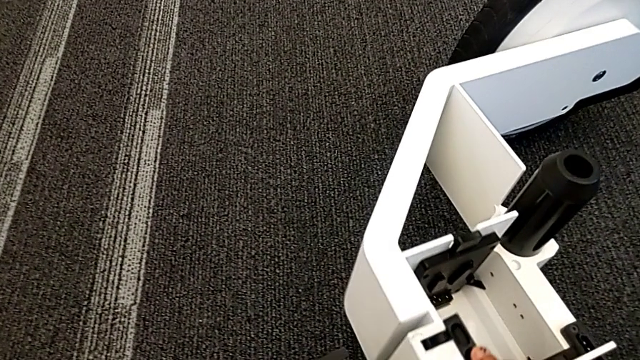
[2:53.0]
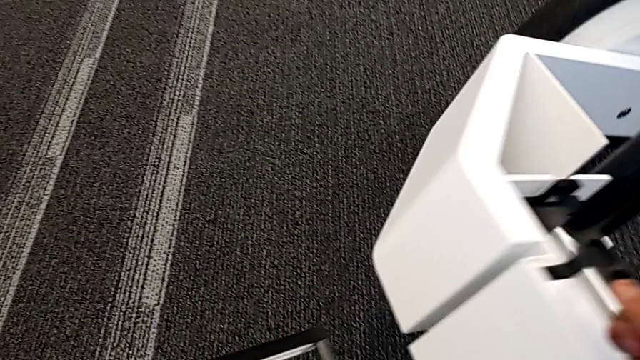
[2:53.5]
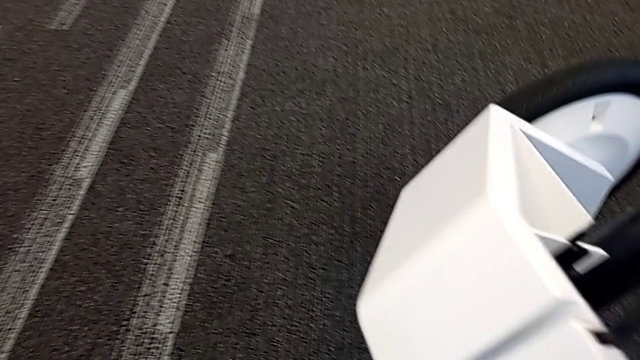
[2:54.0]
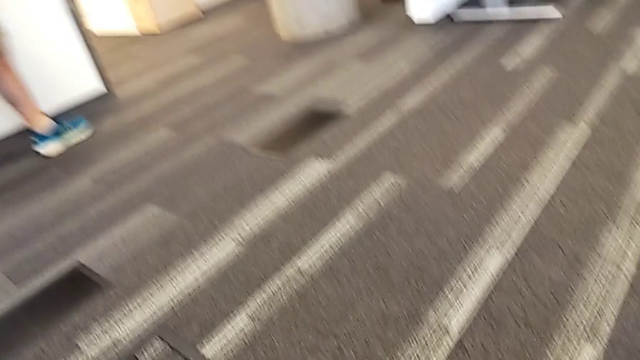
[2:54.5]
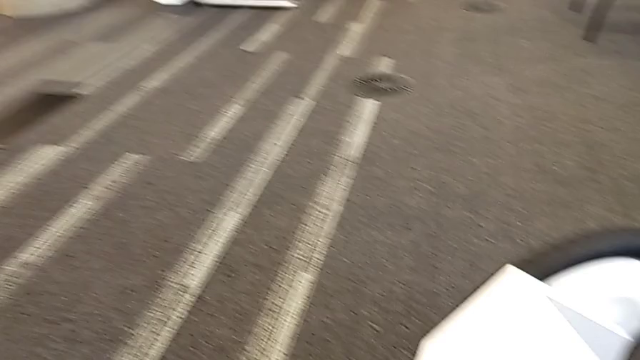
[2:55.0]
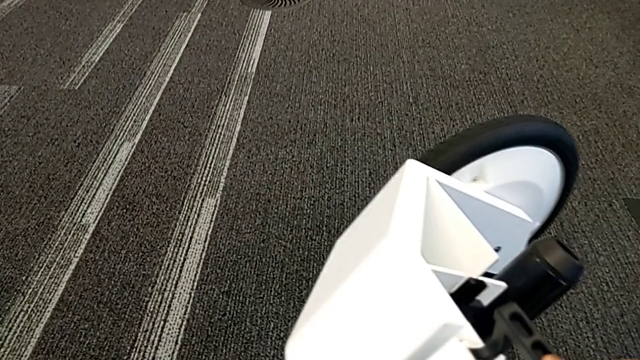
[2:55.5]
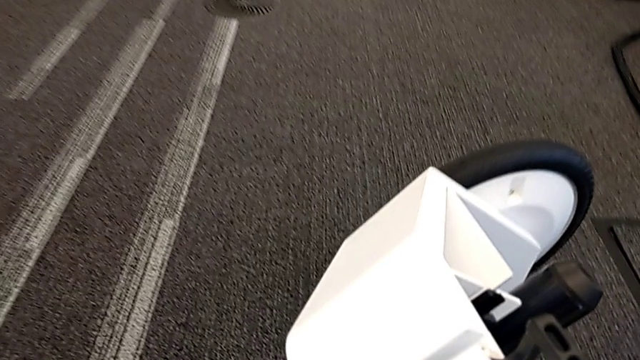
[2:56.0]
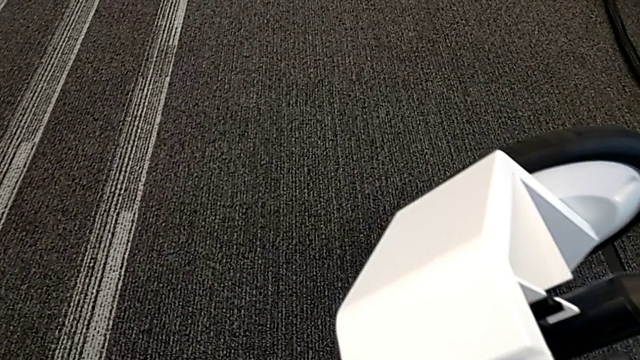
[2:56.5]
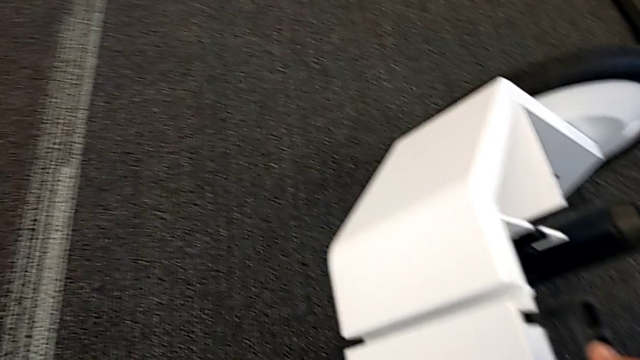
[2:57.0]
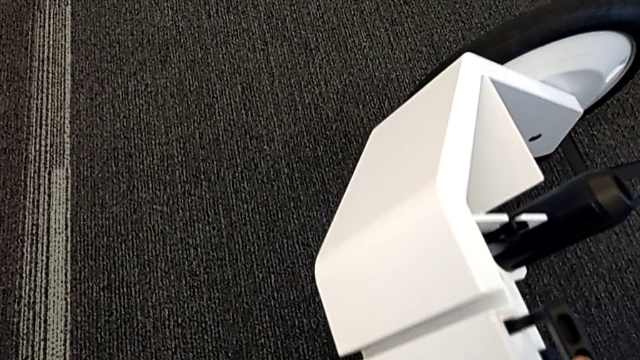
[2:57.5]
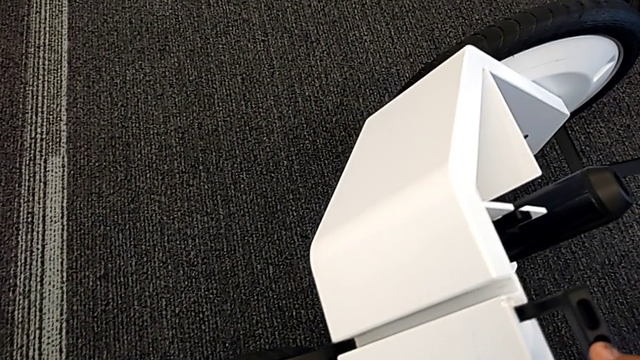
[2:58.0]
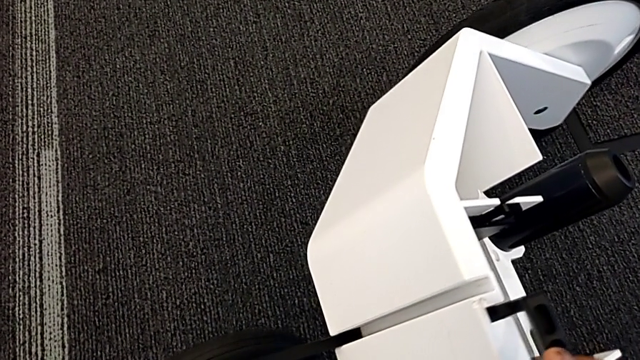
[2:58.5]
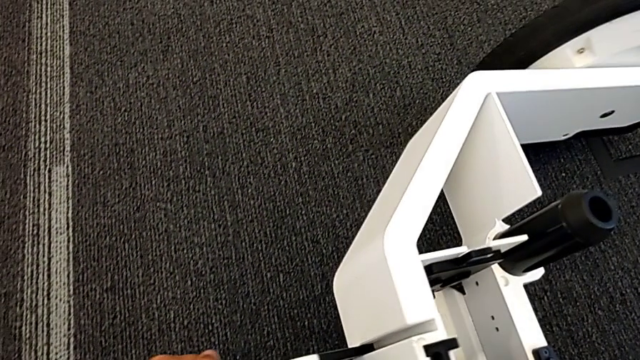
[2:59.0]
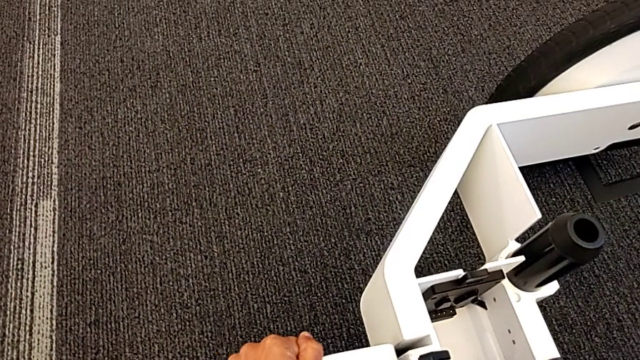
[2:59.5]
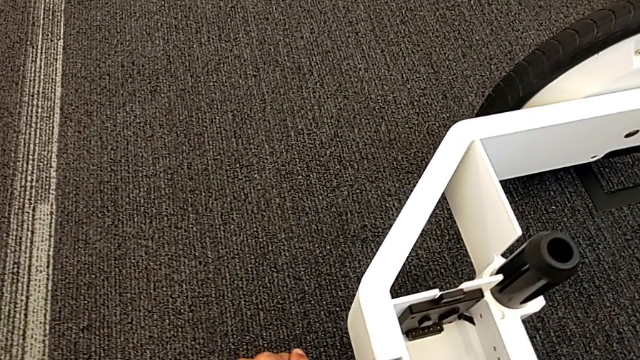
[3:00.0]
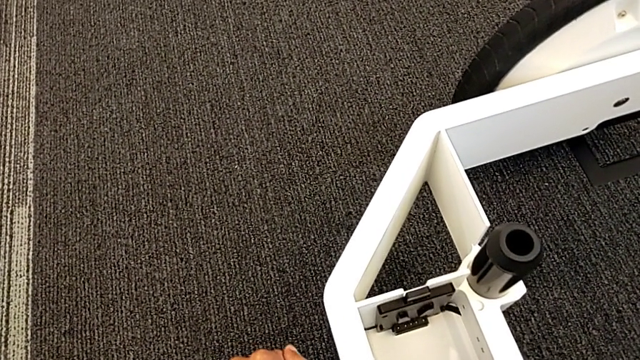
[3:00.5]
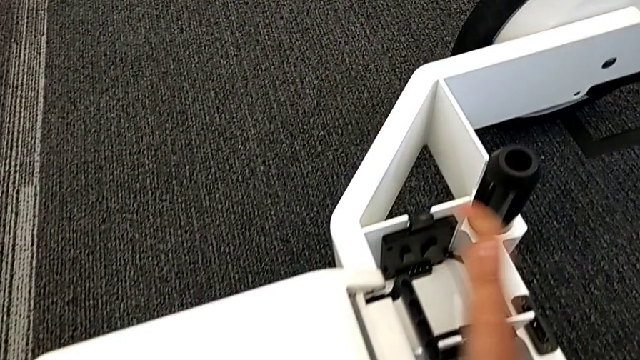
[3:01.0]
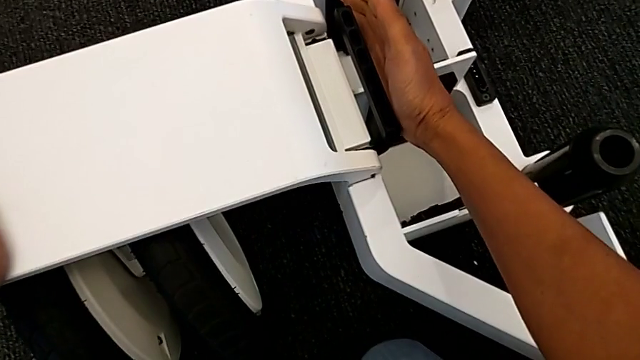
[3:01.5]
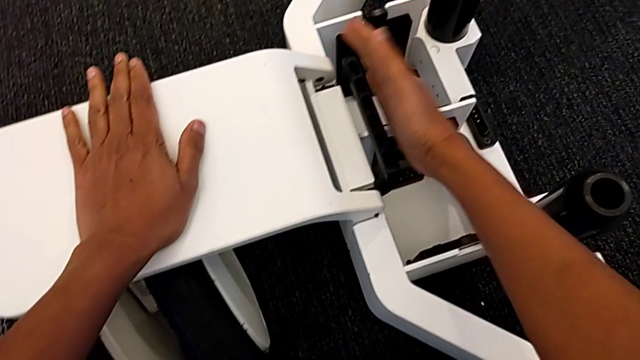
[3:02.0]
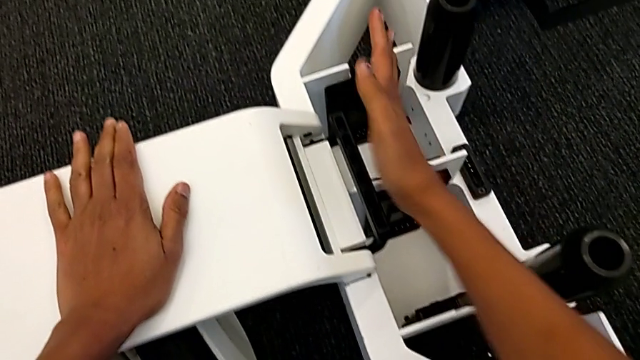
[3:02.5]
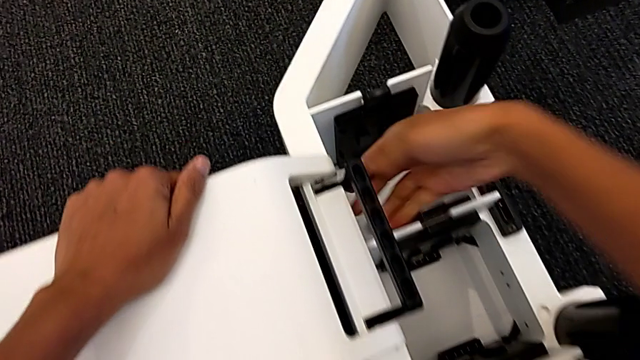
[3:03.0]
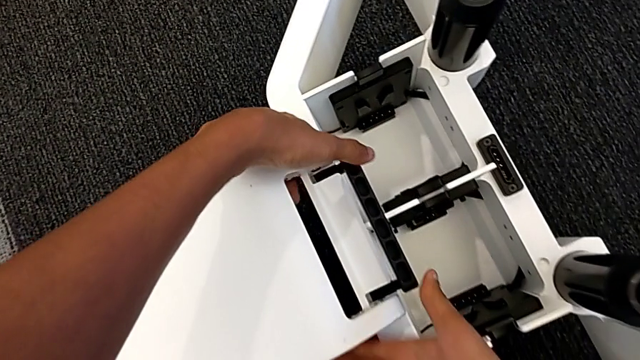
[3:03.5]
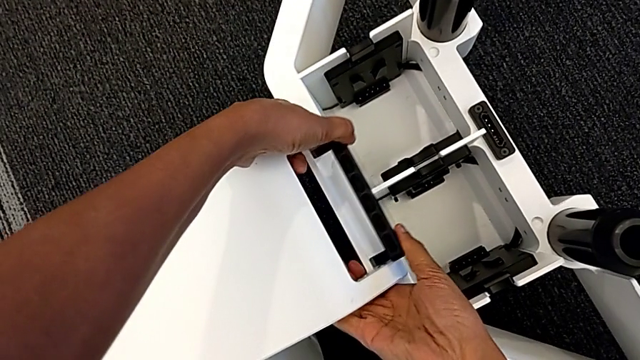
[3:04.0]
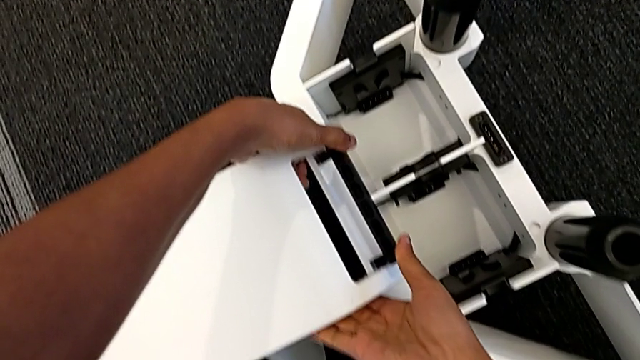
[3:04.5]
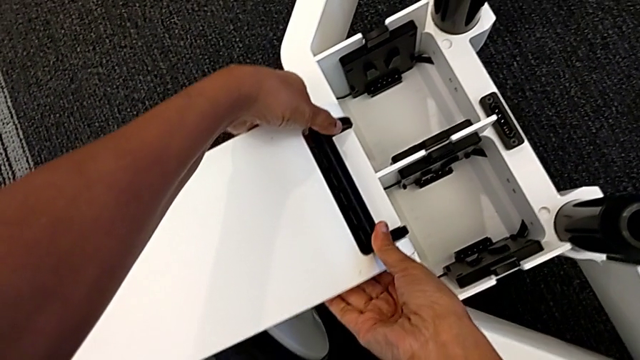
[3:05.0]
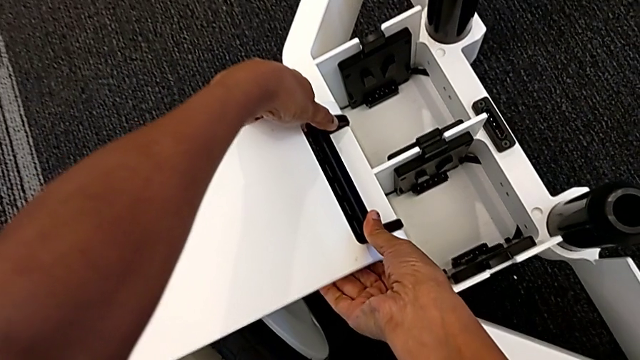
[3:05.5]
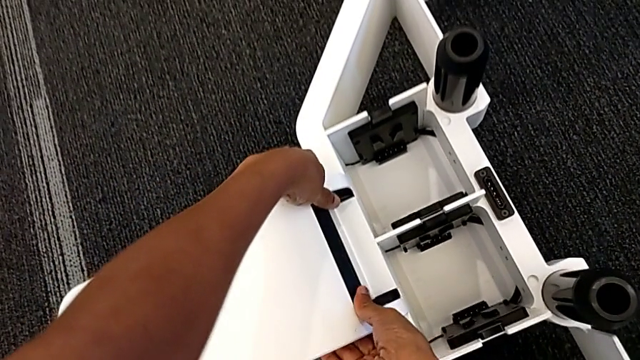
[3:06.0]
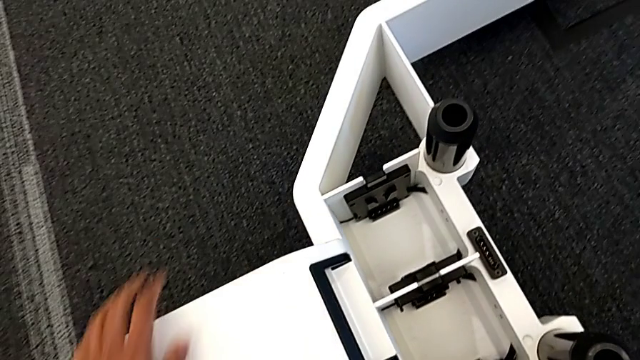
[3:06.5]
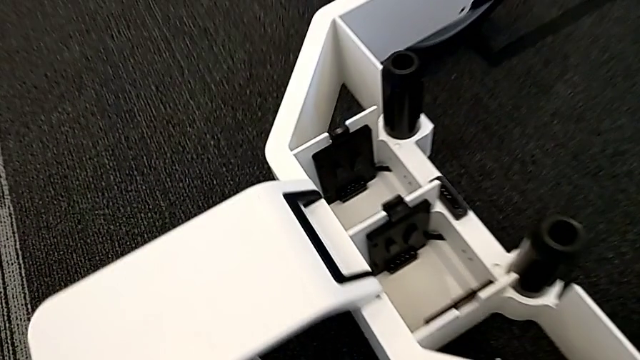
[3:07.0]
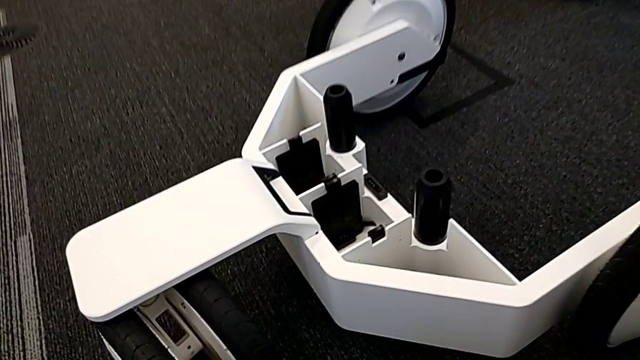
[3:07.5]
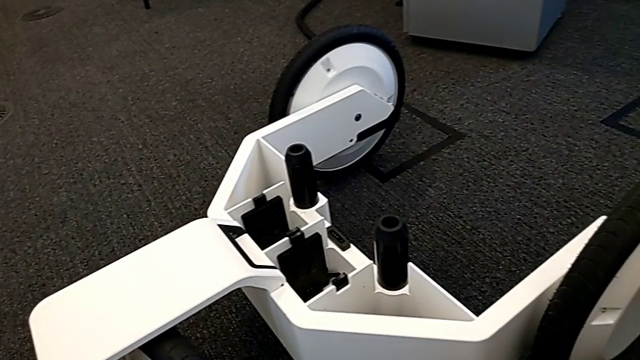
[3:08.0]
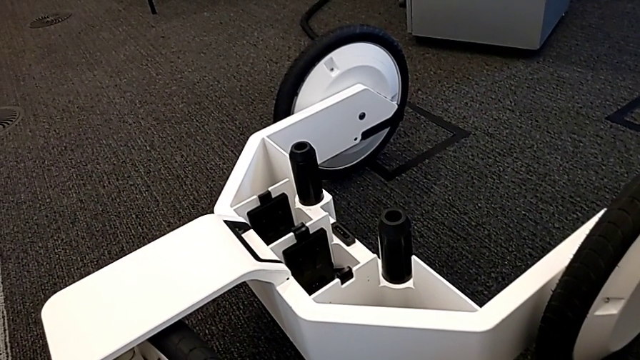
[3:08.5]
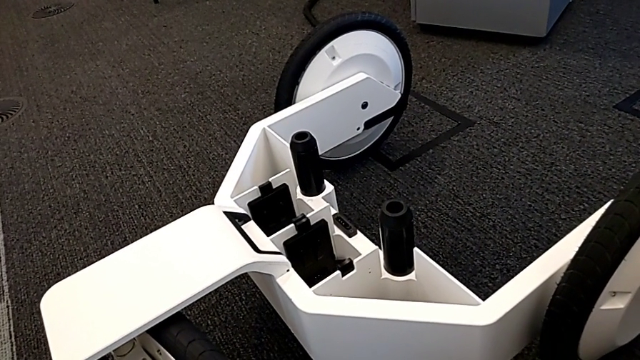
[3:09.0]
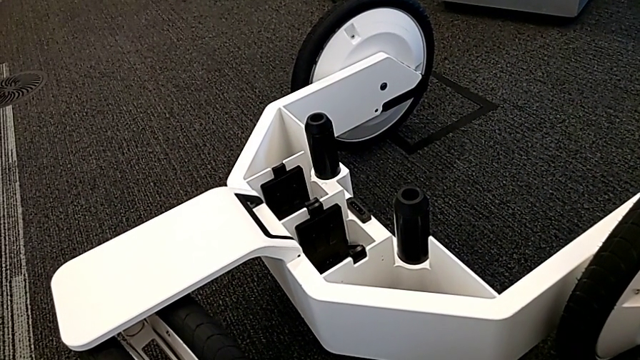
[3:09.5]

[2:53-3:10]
The camera wearer is assembling the wheels with the wheel unit. They lift the wheel, place the third wheel, assemble the third wheel, push the front wheel lock and lock the third wheel.

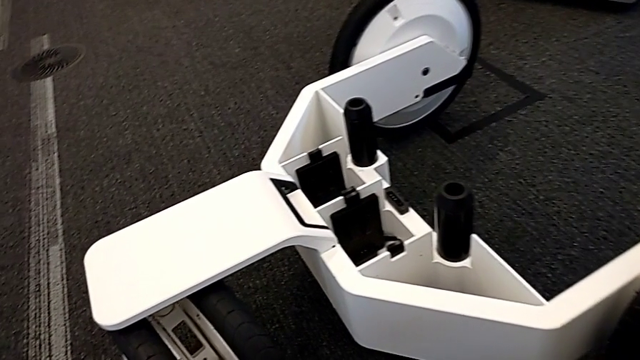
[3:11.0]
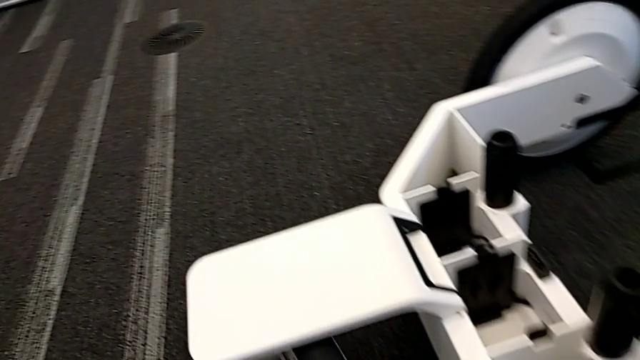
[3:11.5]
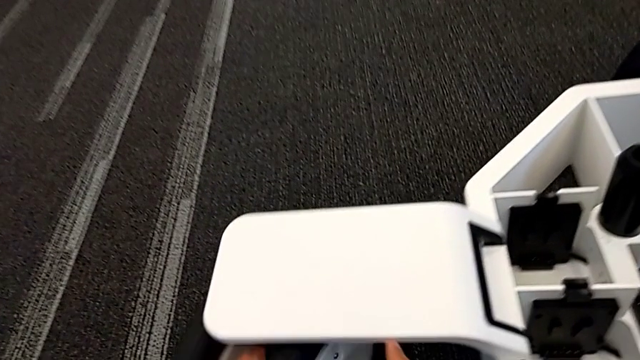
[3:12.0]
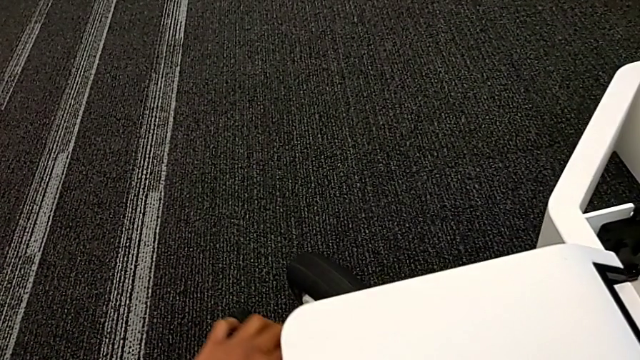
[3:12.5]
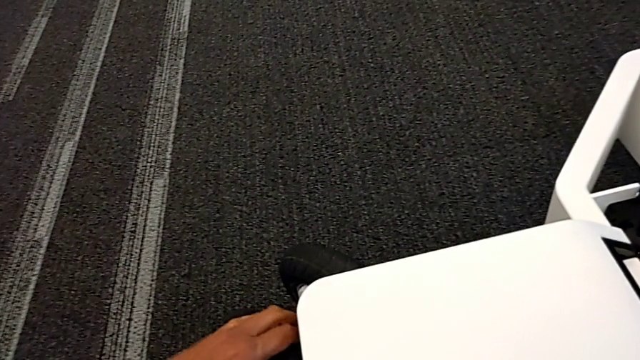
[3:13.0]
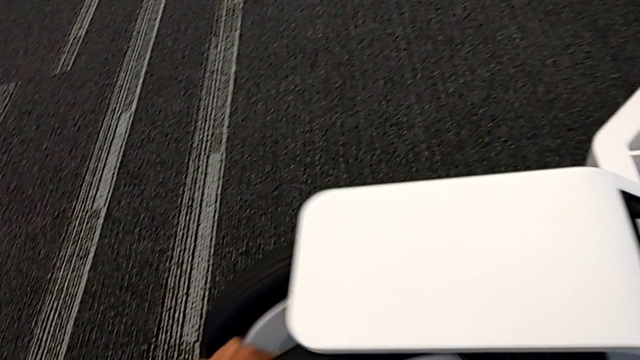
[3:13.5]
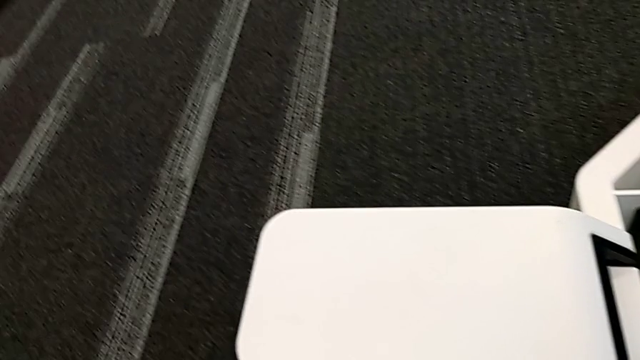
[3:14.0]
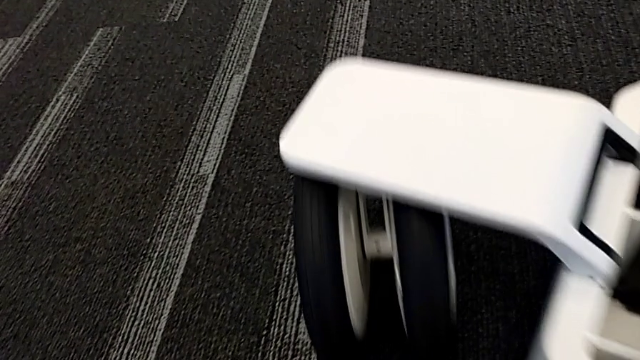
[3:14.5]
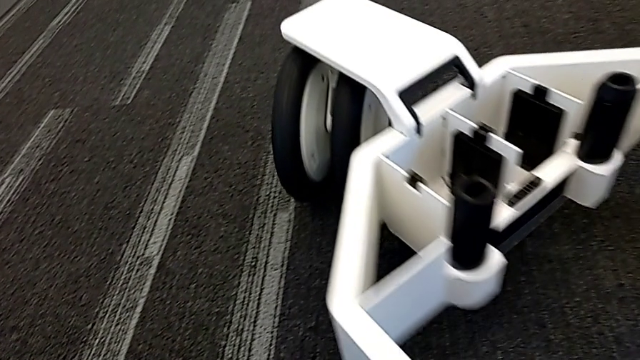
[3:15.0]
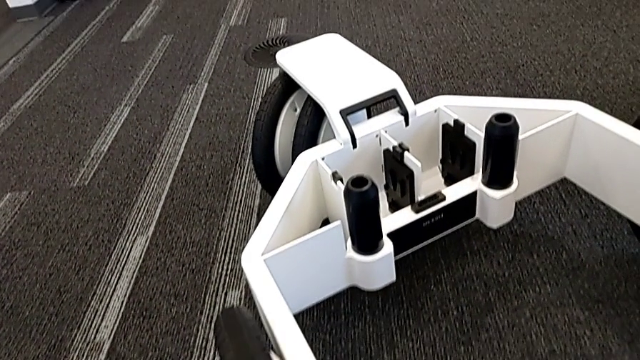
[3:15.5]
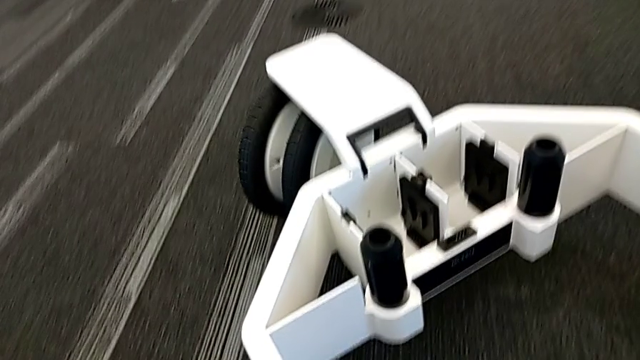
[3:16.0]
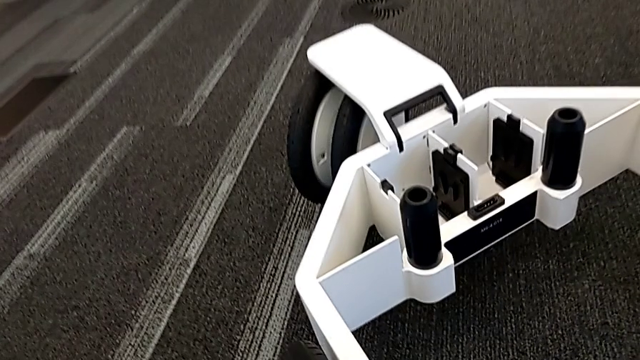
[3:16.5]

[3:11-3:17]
The camera wearer is locking the wheels. They push the third wheel, pull the third wheel, rotate the wheel and lock the second wheel.
